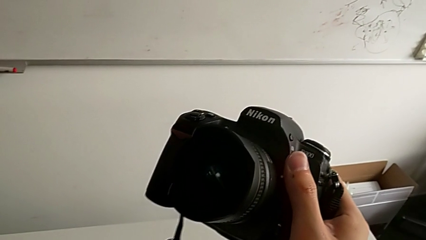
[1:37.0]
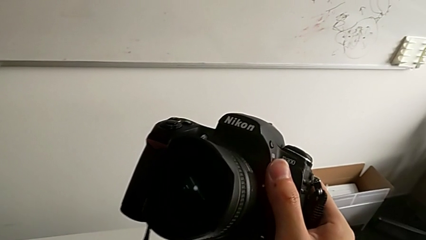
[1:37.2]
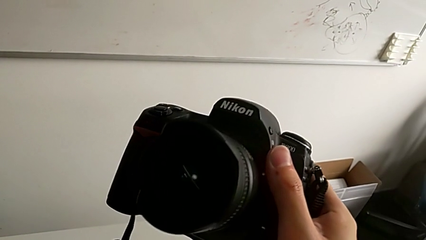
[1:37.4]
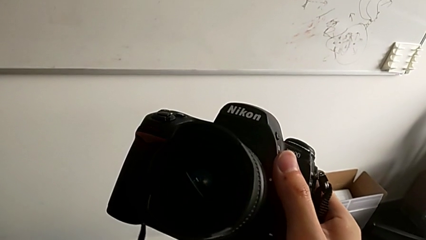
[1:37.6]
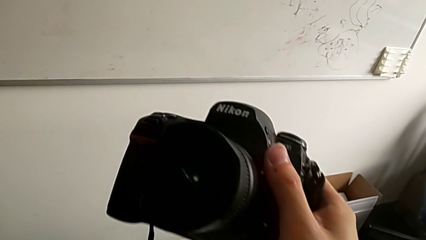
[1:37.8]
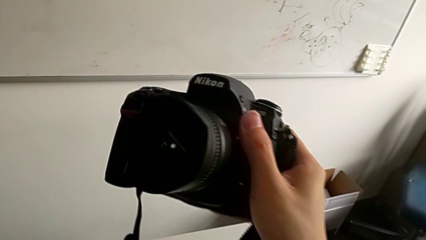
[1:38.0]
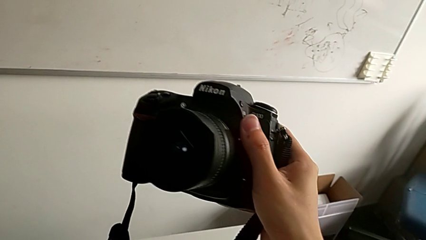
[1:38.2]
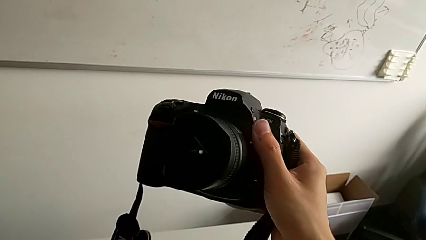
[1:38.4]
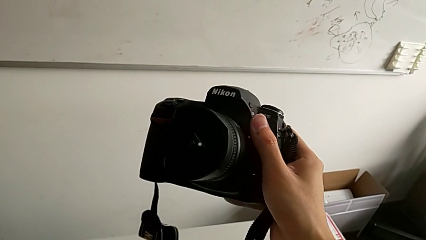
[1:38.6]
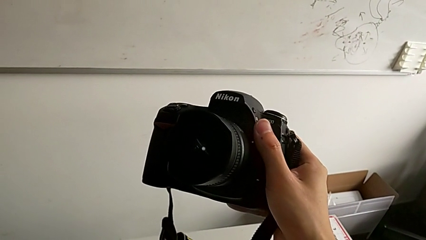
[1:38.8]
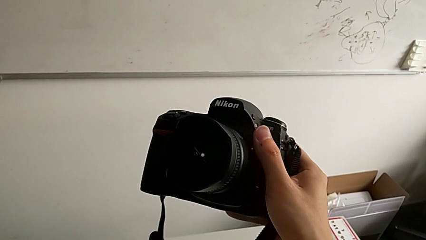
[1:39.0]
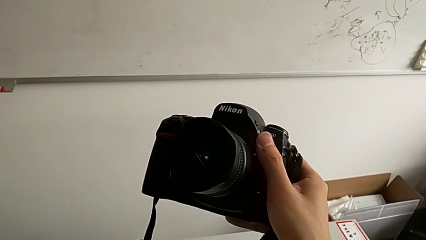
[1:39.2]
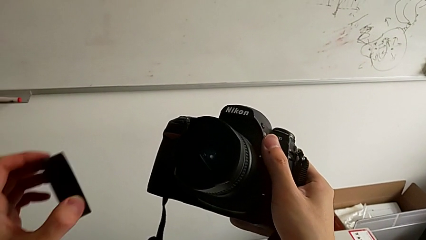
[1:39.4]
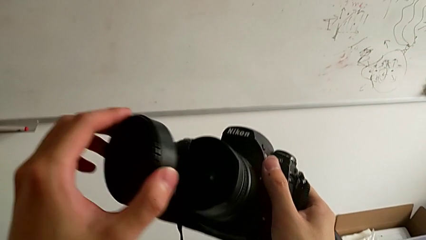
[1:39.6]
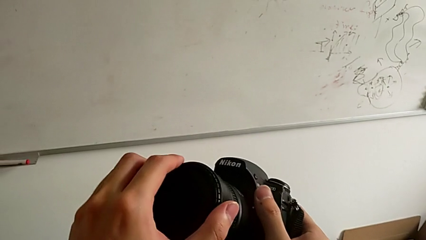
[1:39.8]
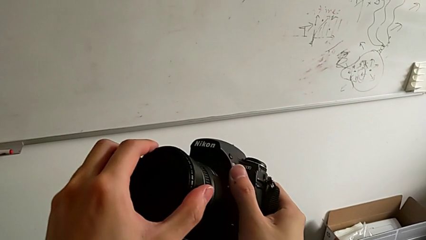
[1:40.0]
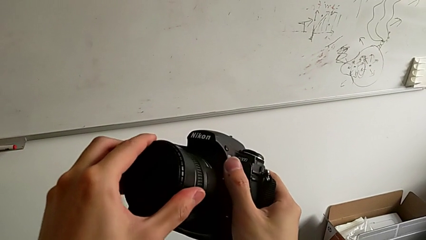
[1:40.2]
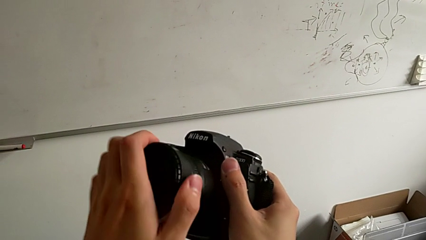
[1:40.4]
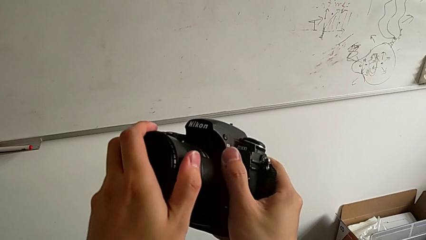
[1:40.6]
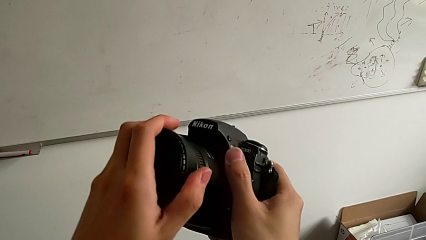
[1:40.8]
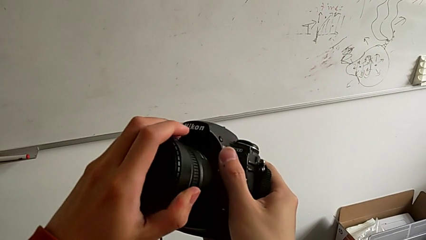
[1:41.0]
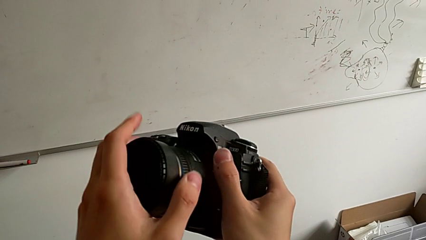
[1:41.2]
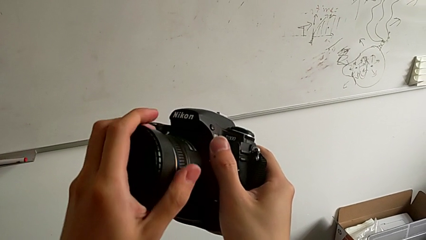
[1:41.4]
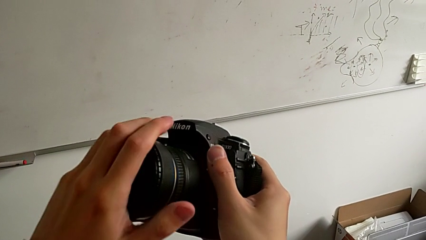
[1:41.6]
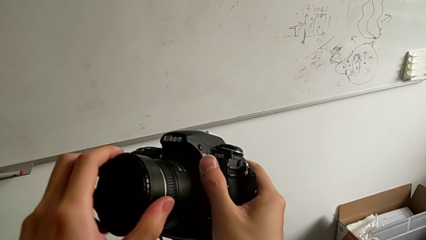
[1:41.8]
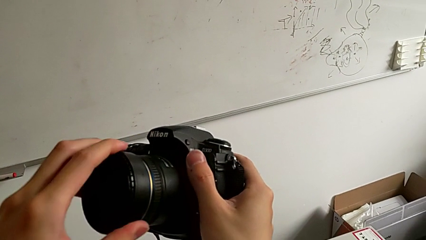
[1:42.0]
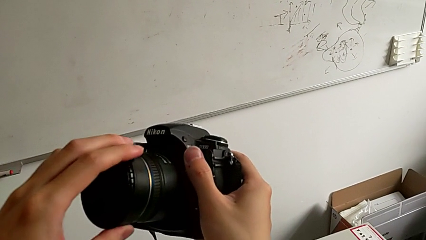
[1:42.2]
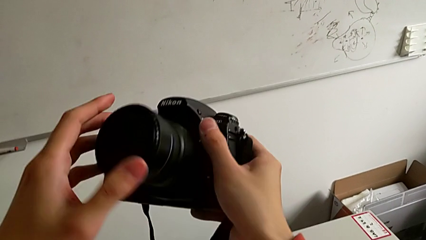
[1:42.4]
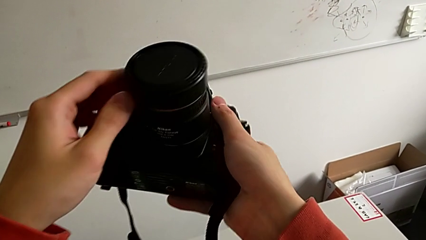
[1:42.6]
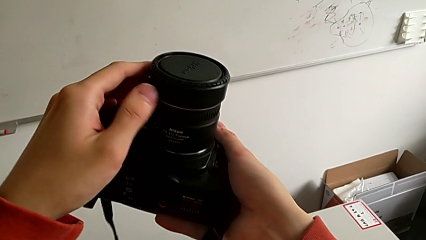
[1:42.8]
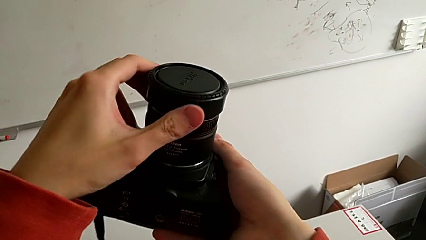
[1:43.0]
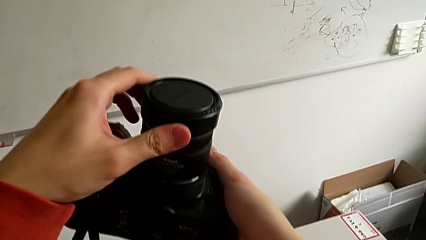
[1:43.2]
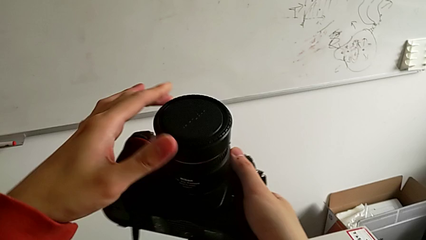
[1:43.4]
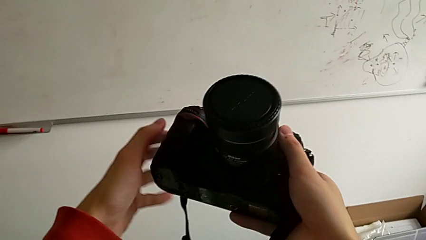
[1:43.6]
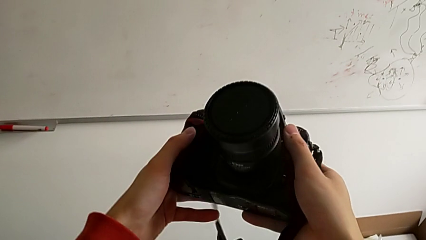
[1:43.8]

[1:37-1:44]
The camera wearer attaches the lid. They place the lens cover, rotate it and hold the DSLR.

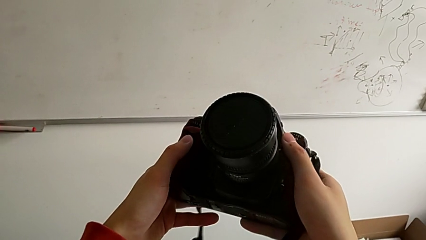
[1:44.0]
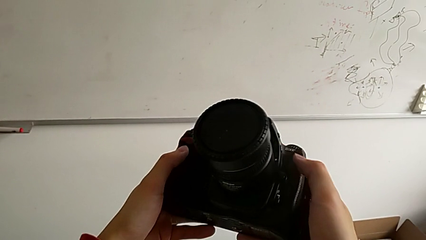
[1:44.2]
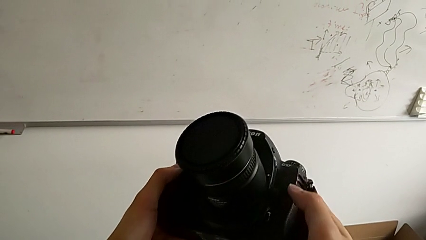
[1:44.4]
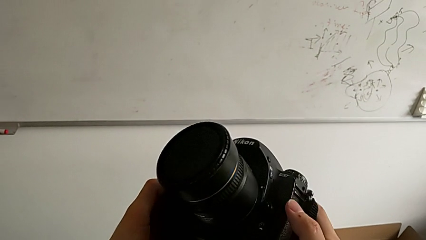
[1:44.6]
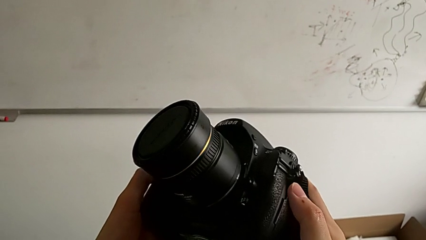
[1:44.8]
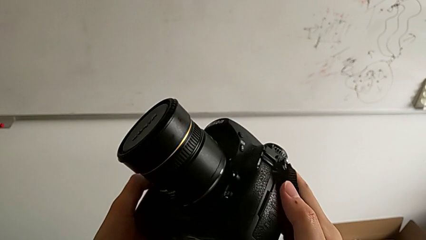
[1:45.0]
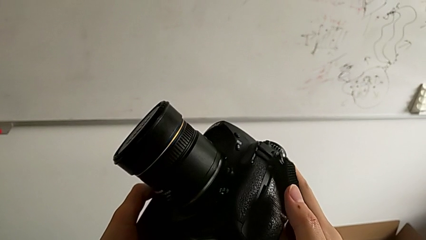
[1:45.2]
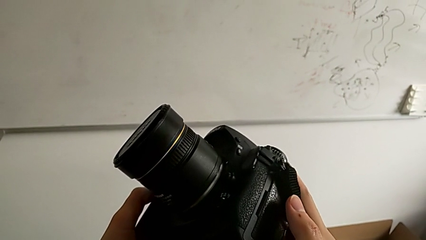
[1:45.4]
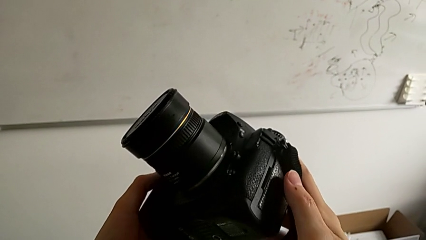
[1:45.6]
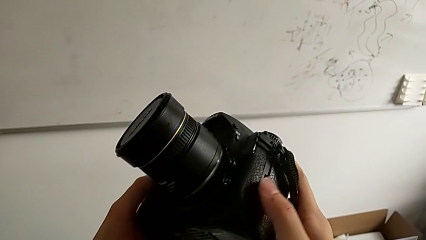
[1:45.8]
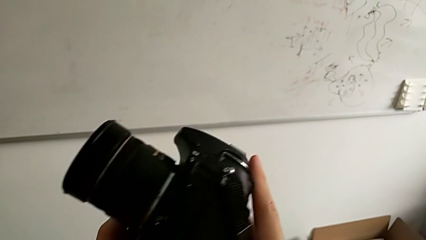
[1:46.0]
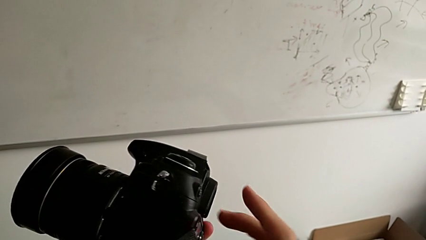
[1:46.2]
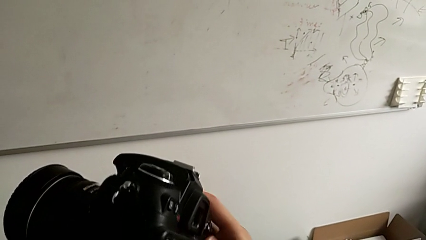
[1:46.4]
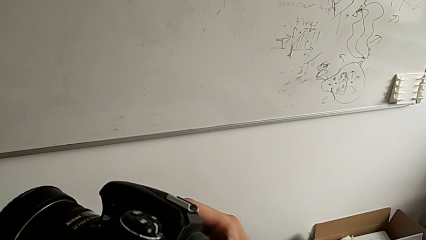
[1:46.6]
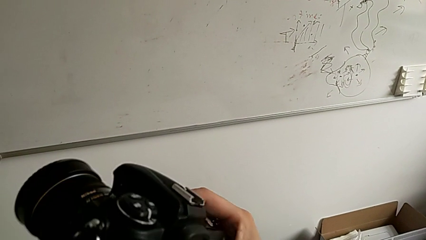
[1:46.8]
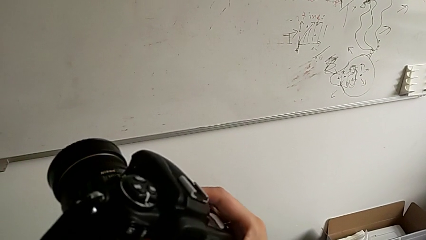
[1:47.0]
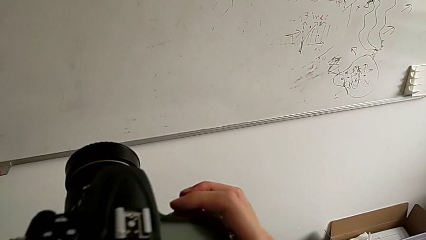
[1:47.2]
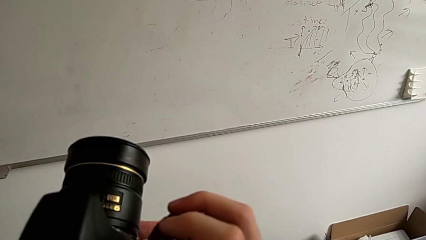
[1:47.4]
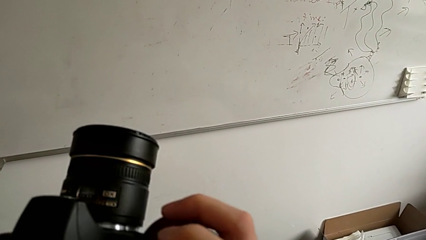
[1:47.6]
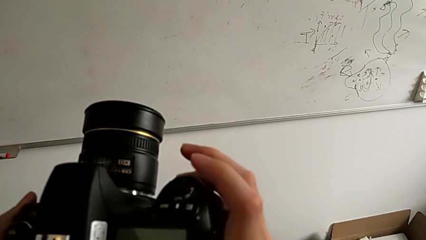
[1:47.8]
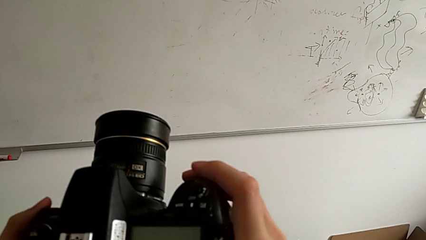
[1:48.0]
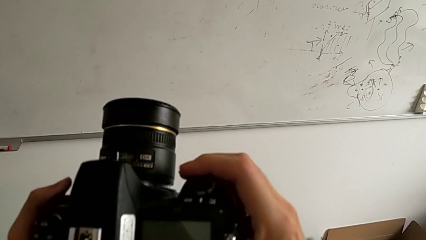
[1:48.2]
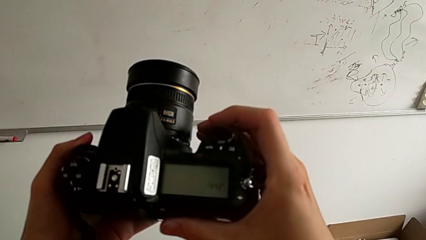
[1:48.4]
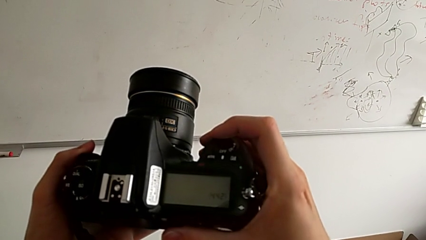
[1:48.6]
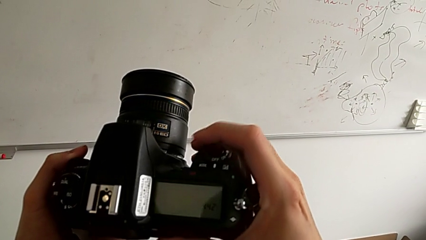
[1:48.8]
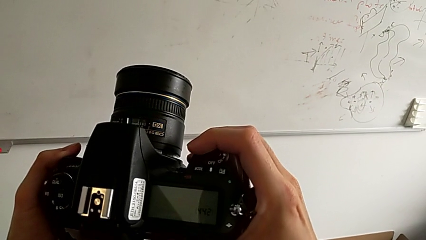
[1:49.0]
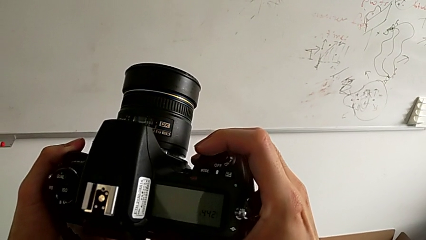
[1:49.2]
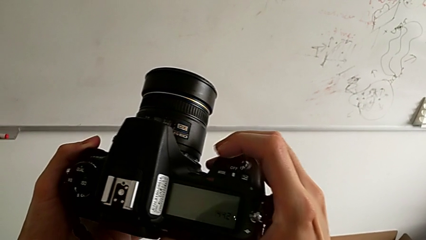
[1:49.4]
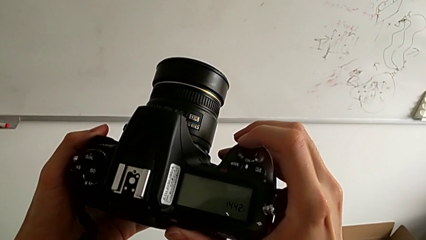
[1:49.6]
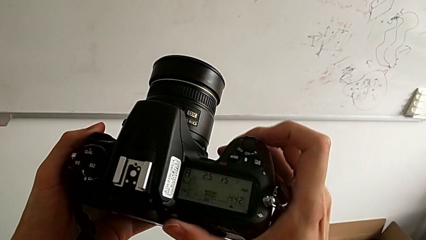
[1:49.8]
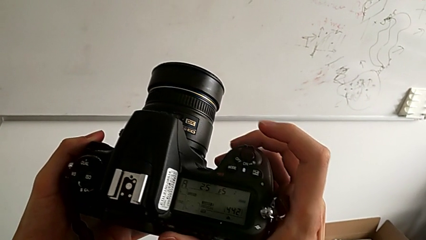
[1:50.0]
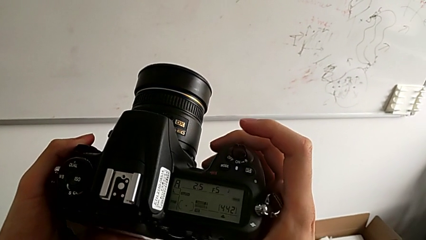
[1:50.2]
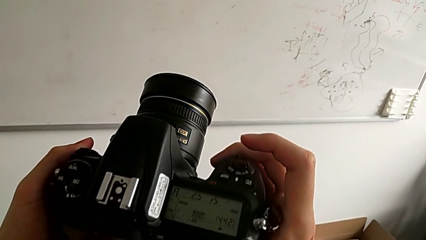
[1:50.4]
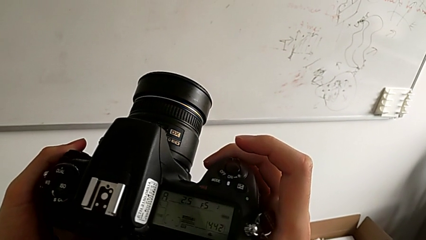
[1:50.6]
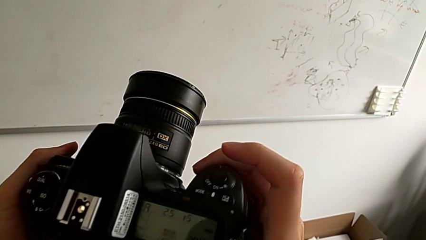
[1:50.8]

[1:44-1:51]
The camera wearer turns on the camera. They inspect the DSLR and press the button.
